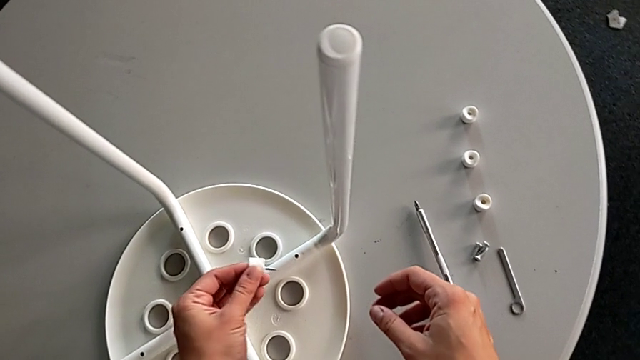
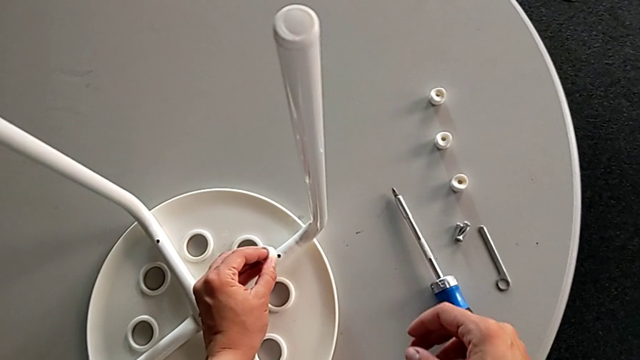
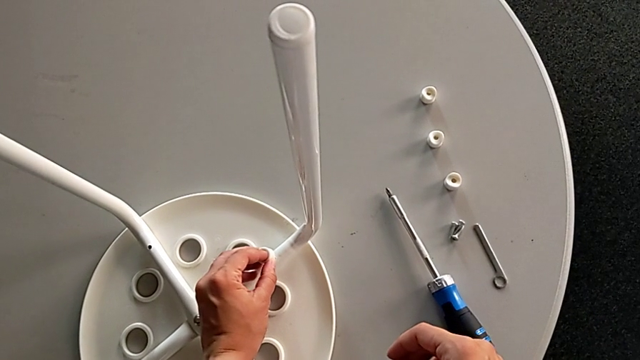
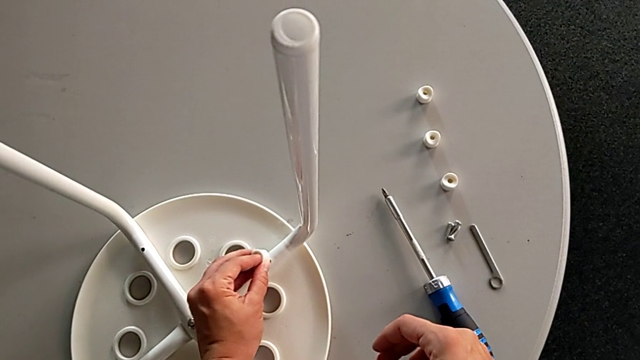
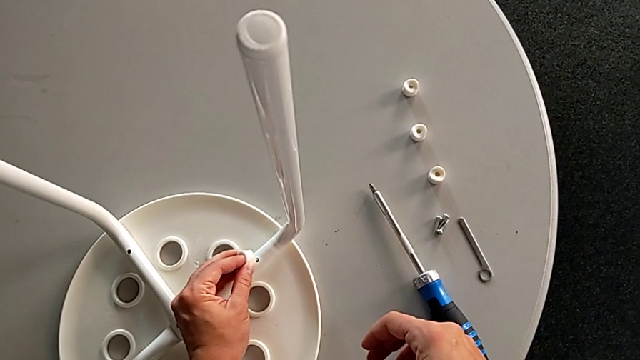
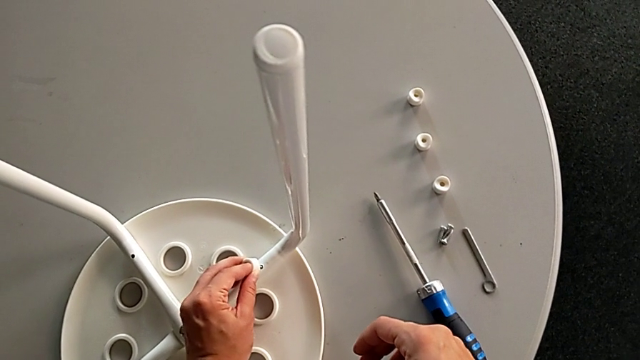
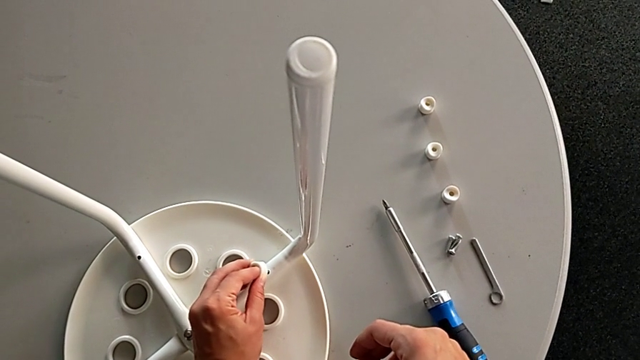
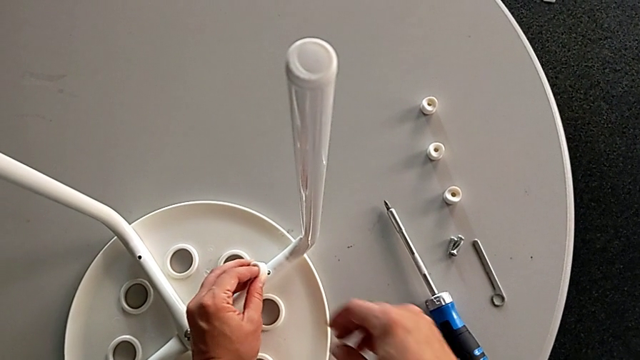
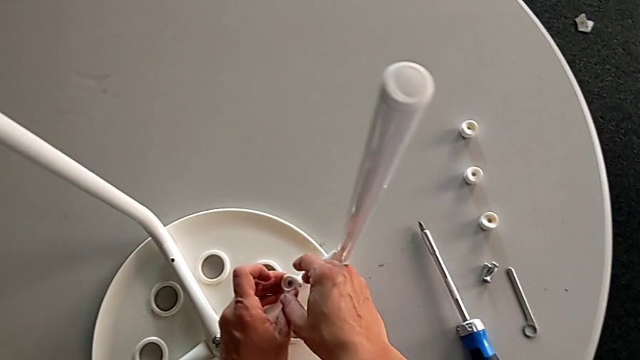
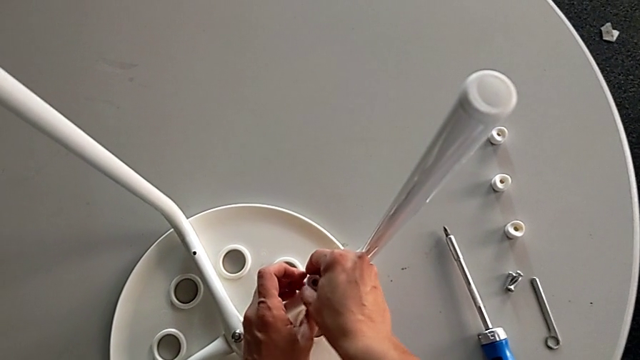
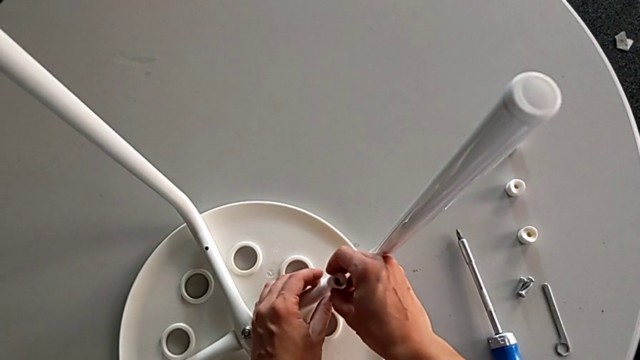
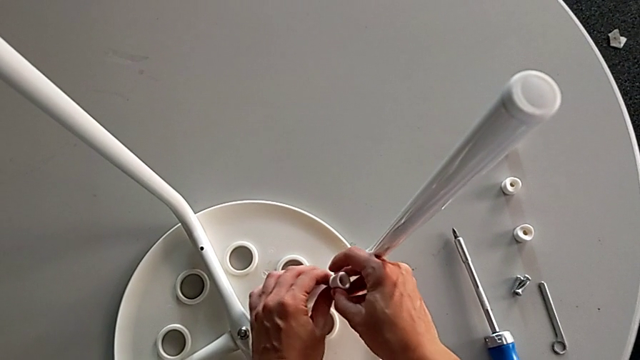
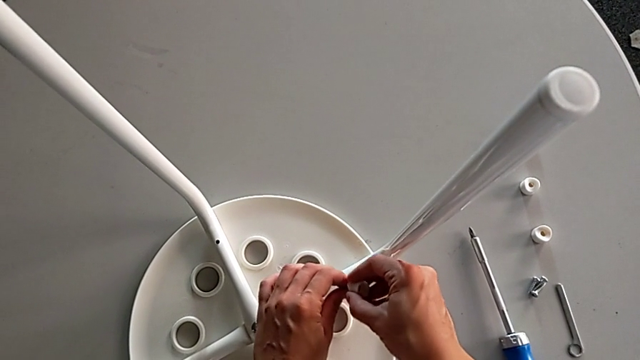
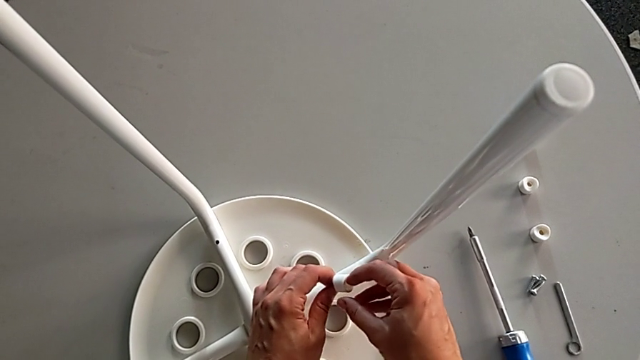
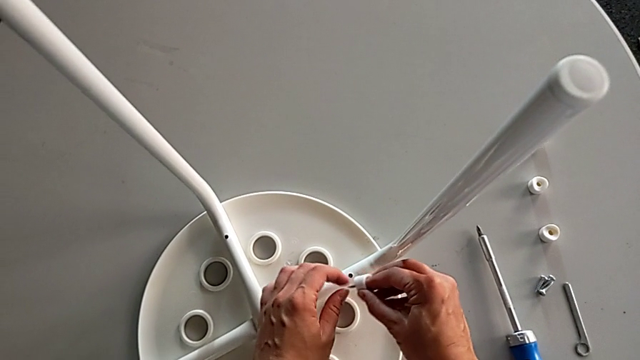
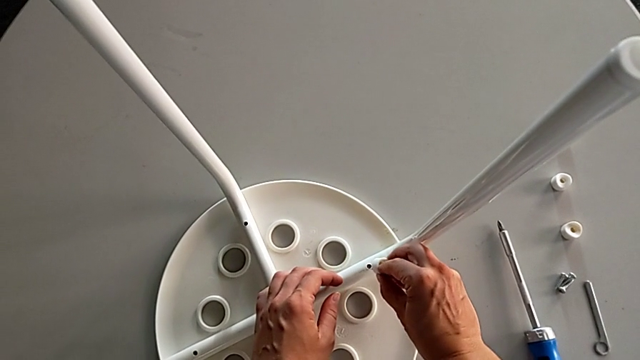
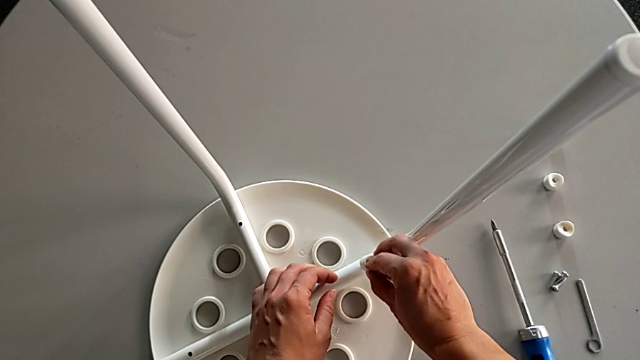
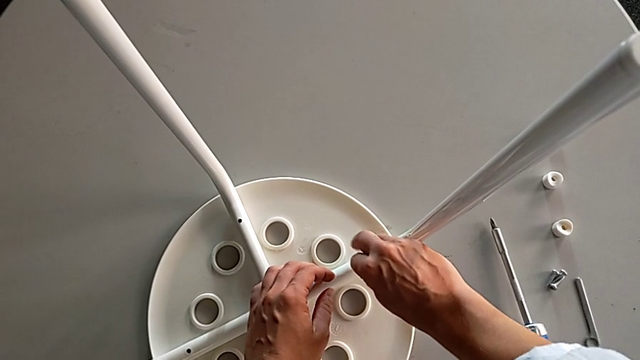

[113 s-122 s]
The camera wearer is inserting screws into the legs, screwing them, and finishing assembling. They align the screw, grab the washer, inspect the screw and insert it.

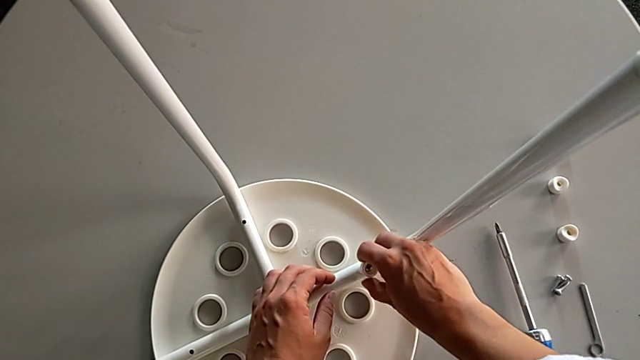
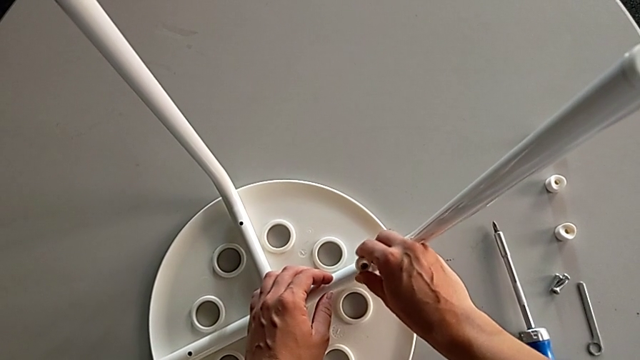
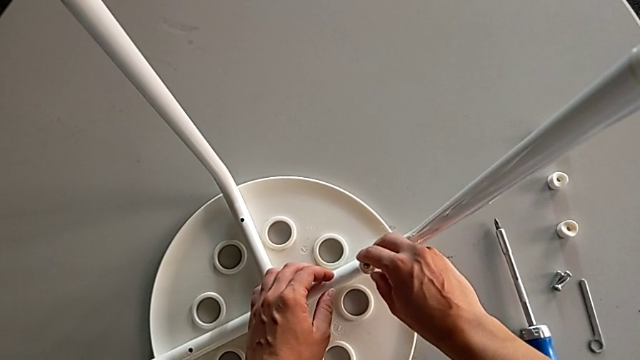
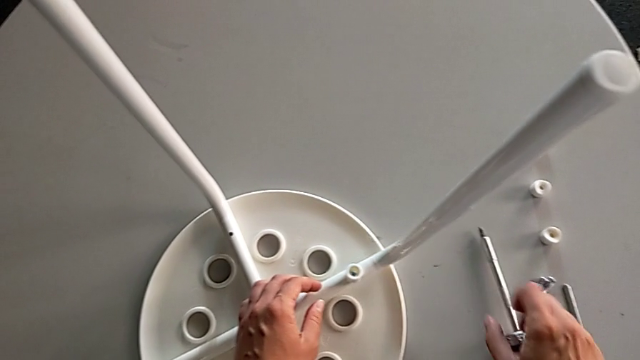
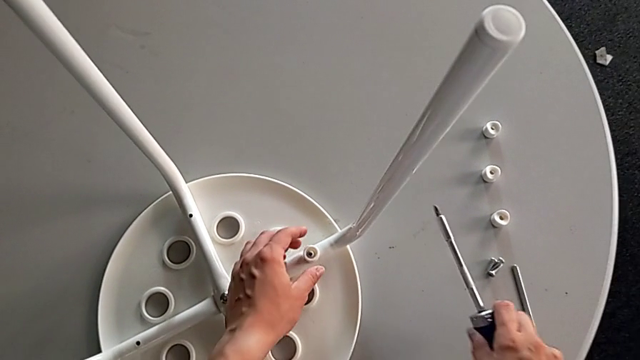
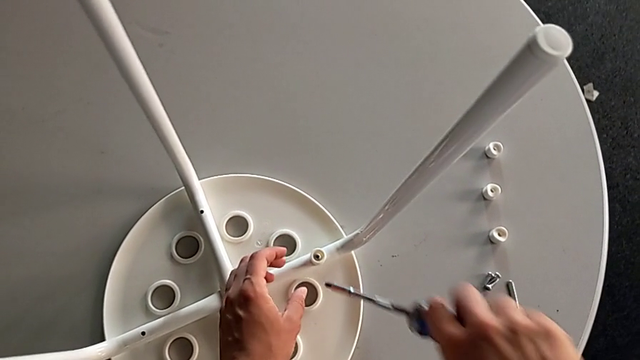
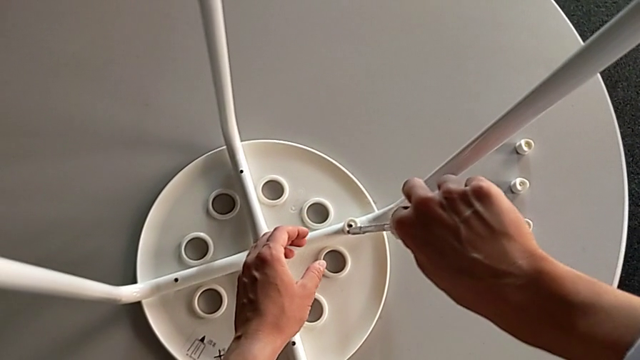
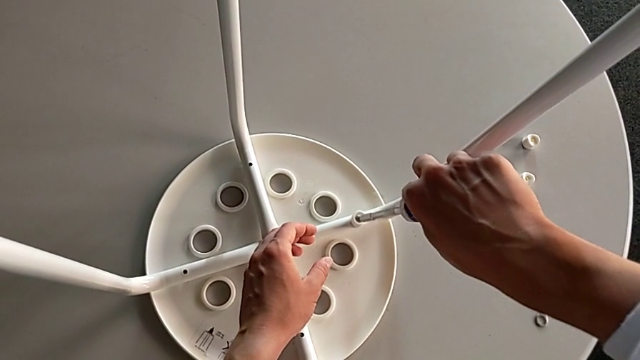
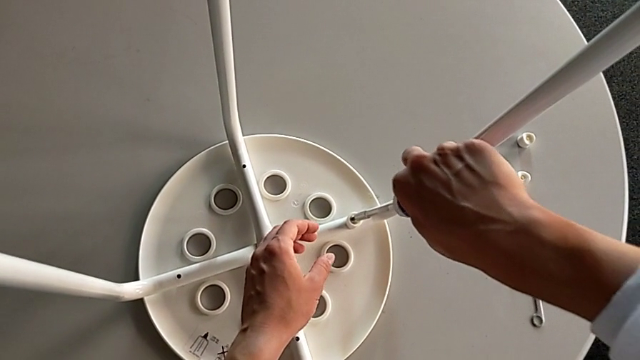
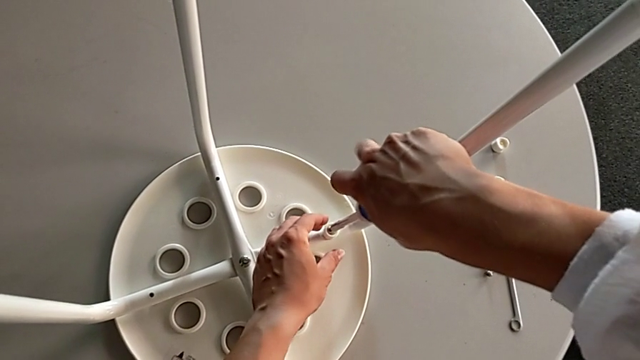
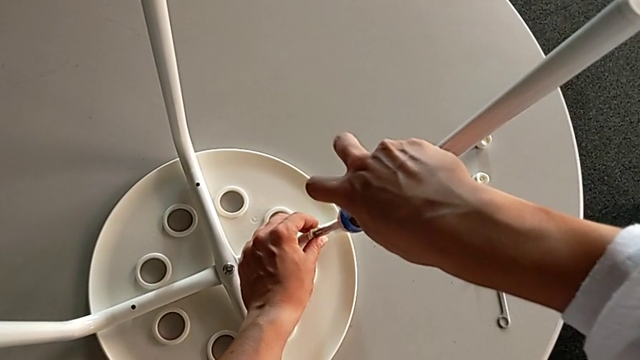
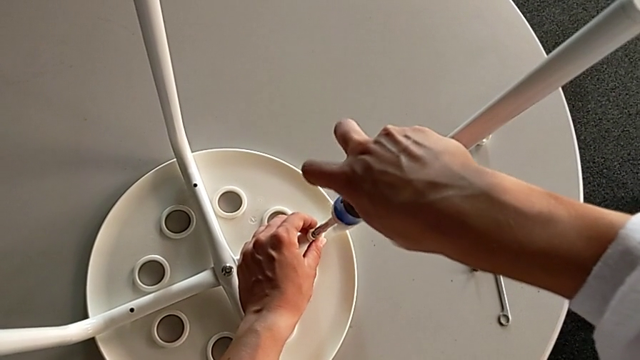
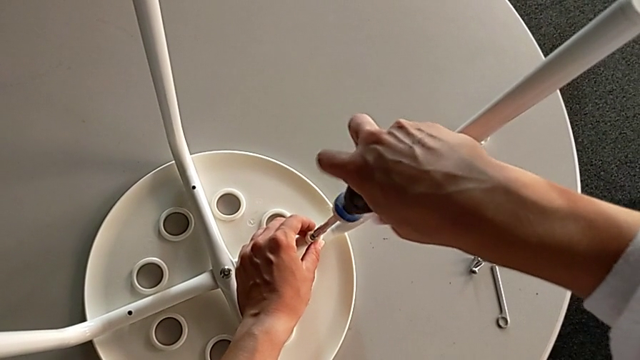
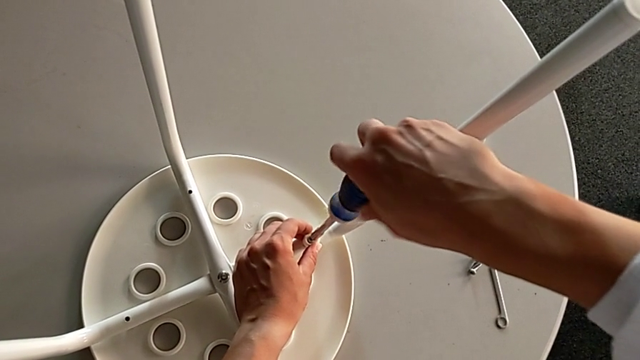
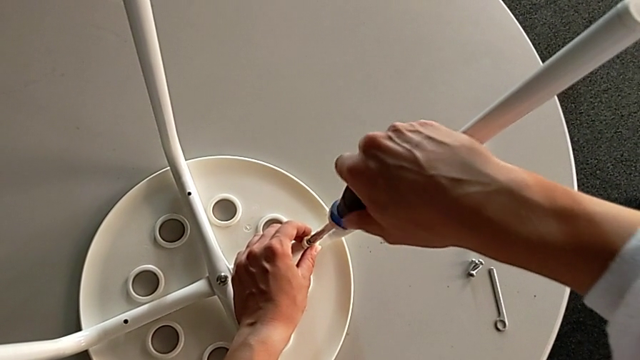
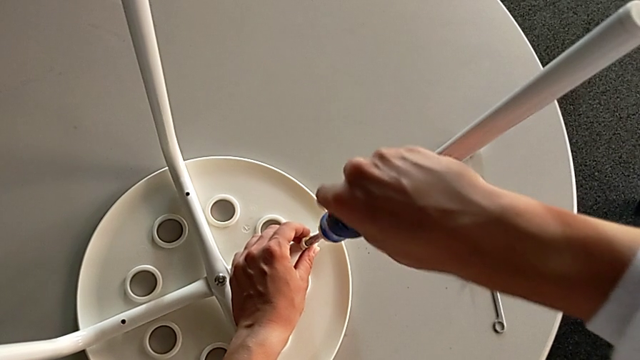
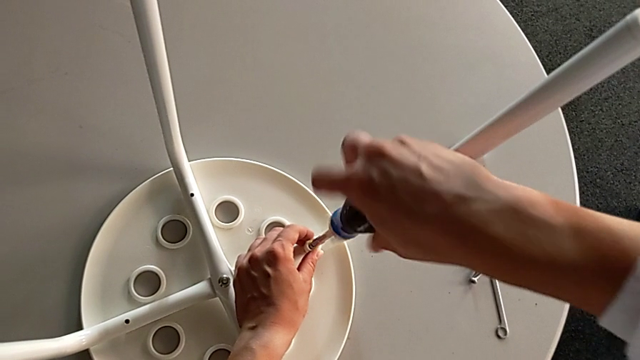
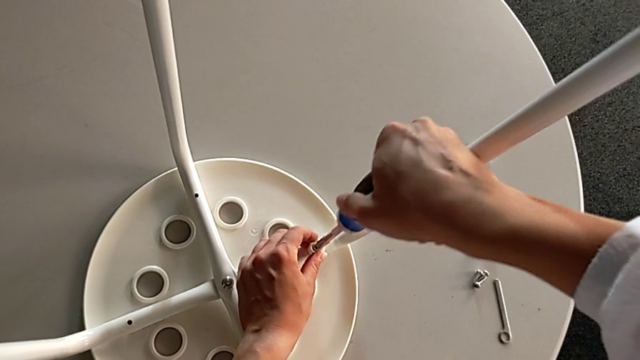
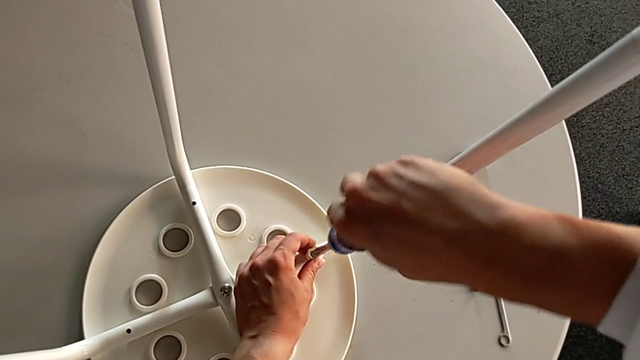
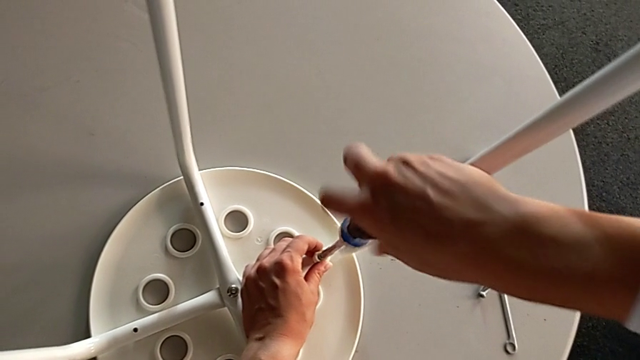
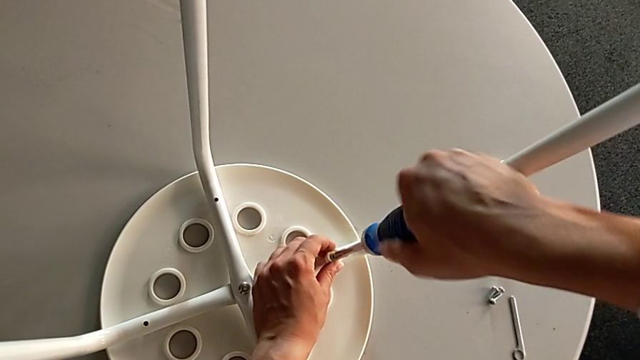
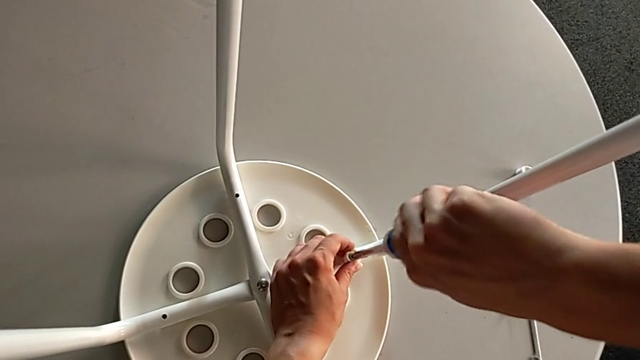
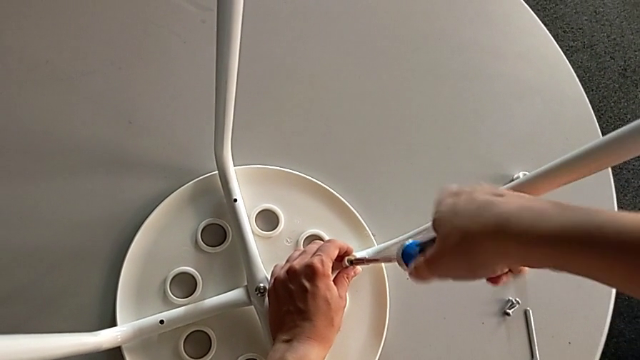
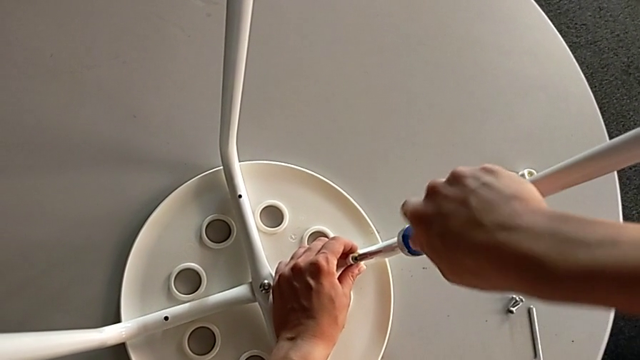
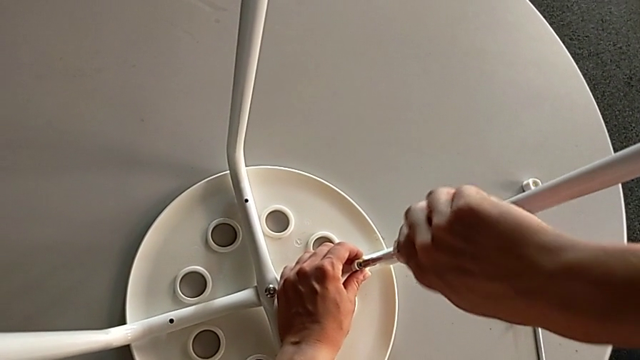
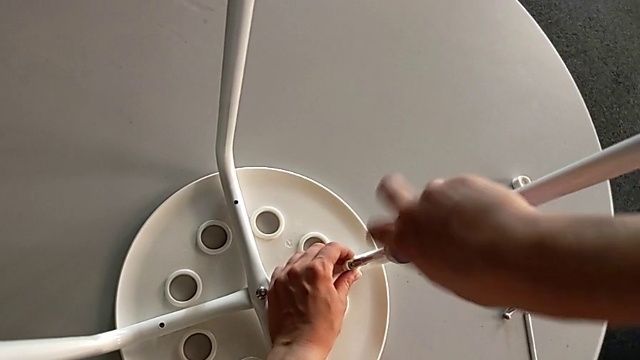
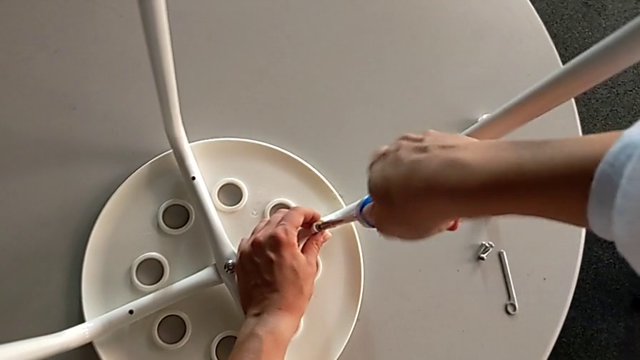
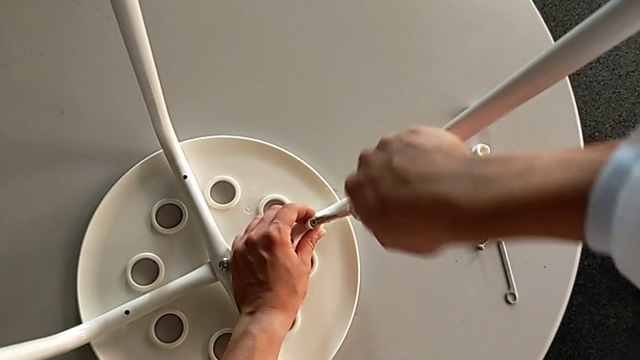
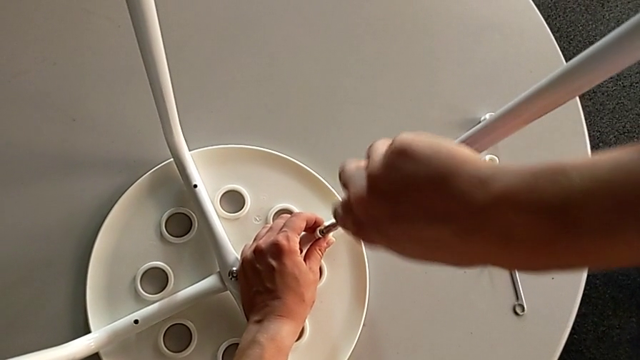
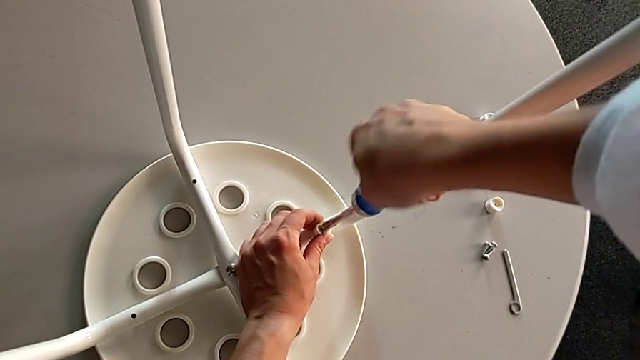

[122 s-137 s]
The camera wearer is inserting screws into the legs, screwing them, and finishing assembling. They screw the washer, grab the screwdriver, insert it and begin to screw the screw.
